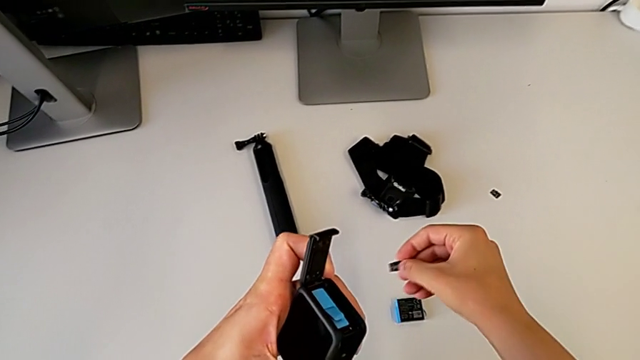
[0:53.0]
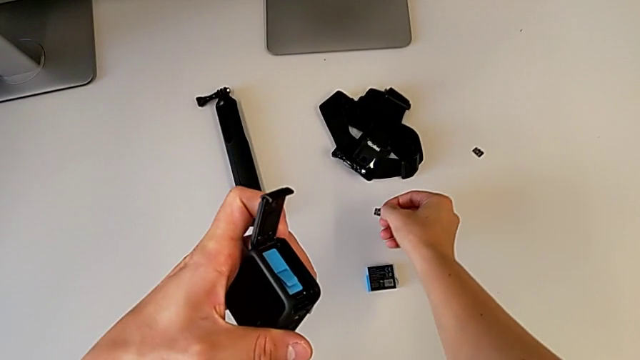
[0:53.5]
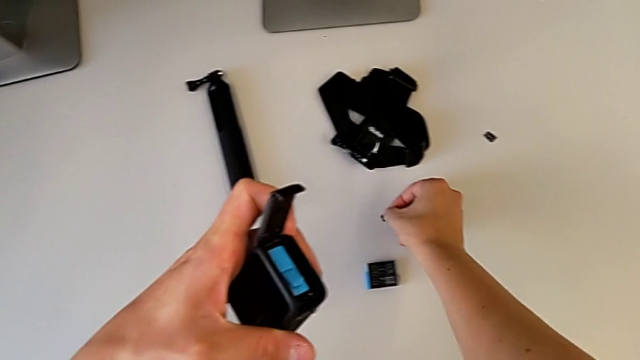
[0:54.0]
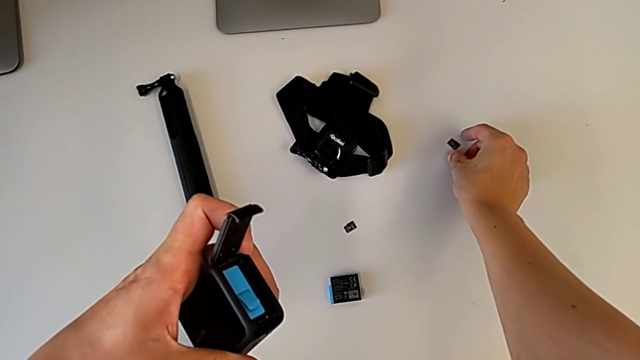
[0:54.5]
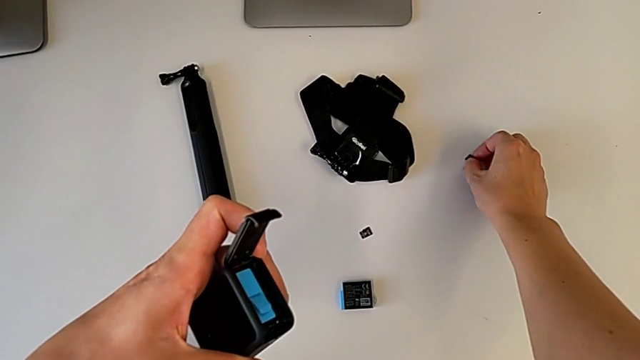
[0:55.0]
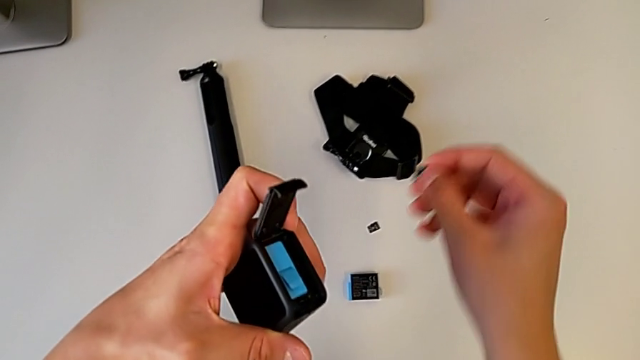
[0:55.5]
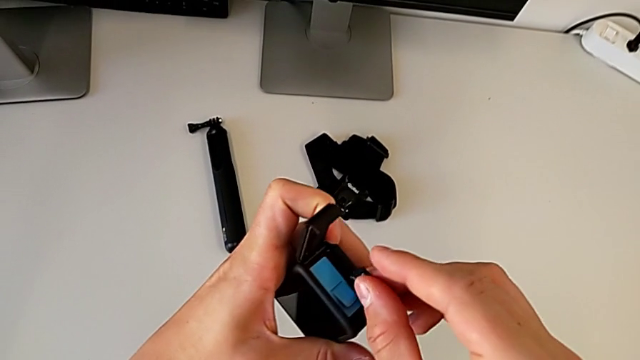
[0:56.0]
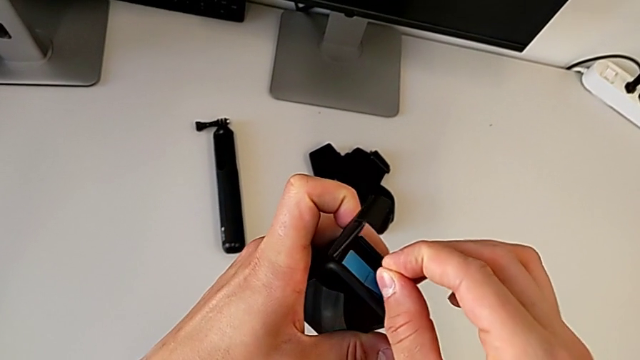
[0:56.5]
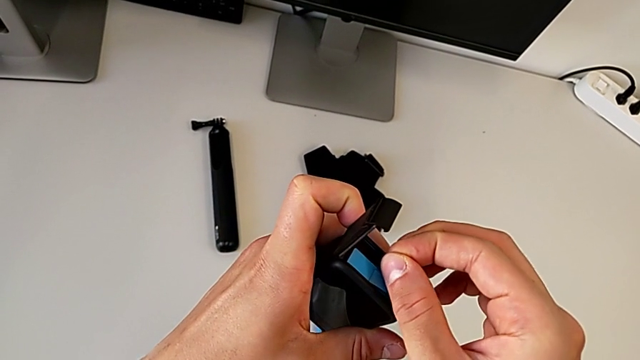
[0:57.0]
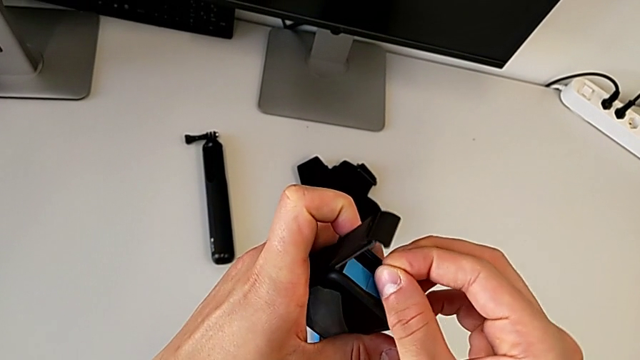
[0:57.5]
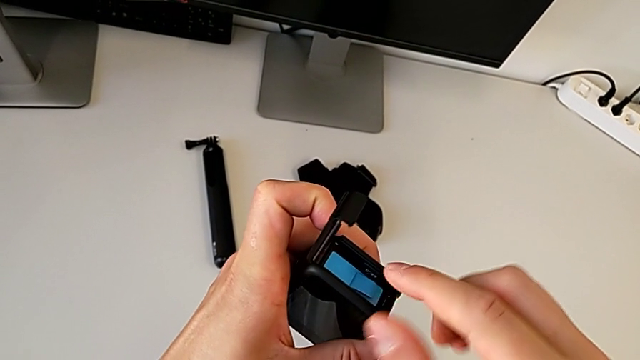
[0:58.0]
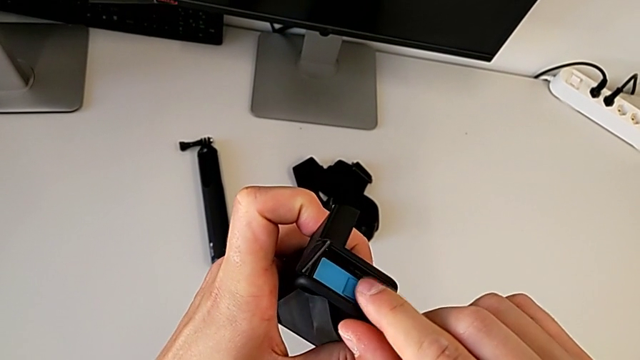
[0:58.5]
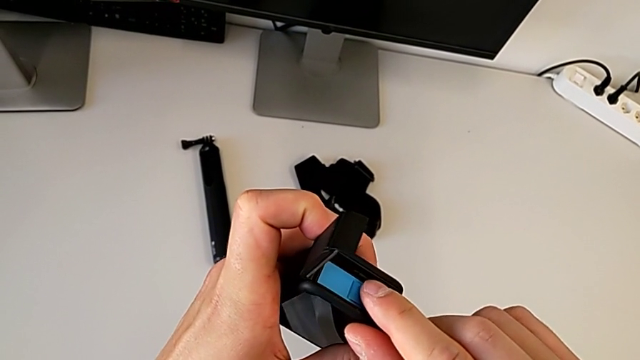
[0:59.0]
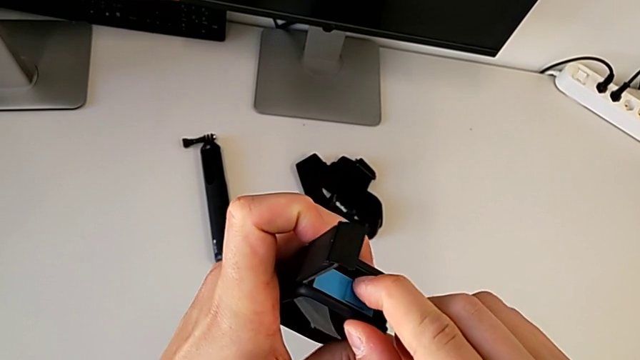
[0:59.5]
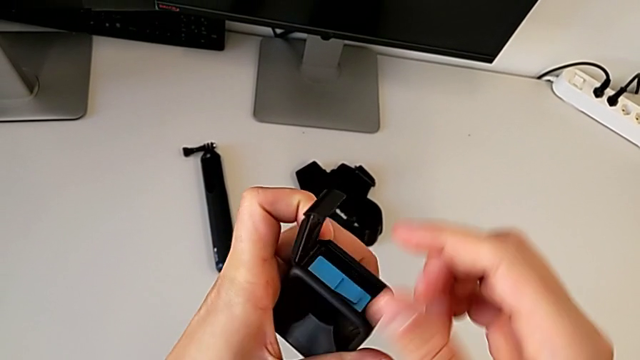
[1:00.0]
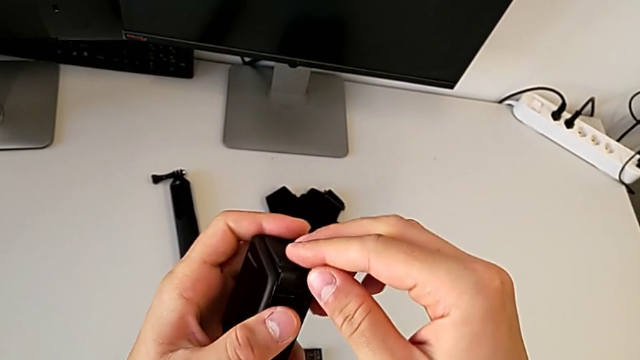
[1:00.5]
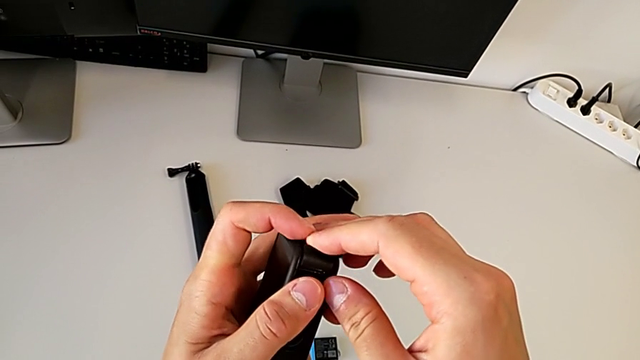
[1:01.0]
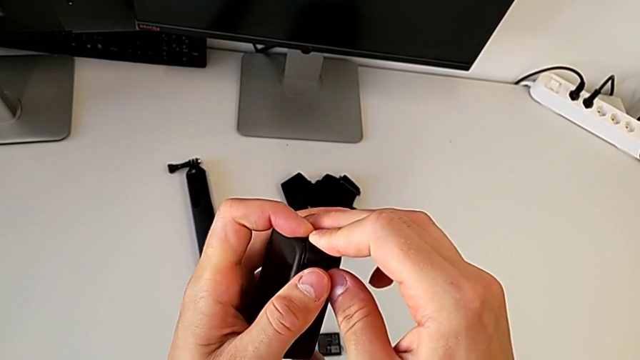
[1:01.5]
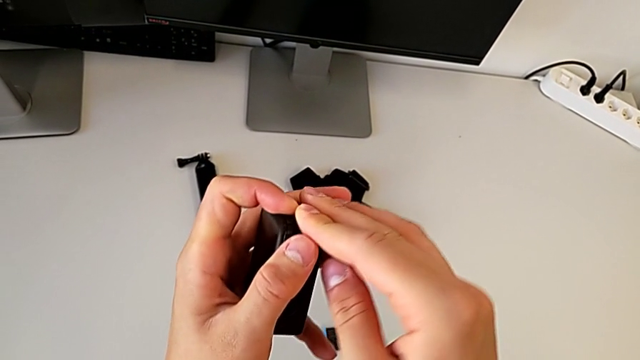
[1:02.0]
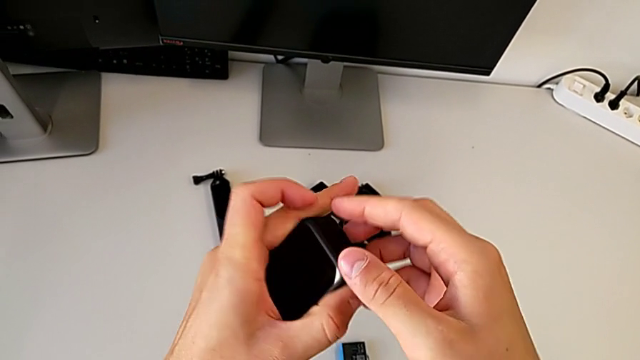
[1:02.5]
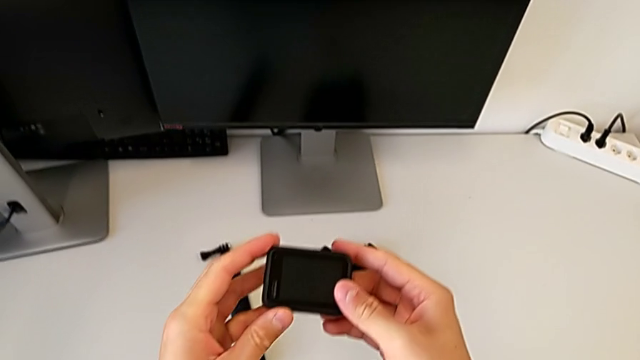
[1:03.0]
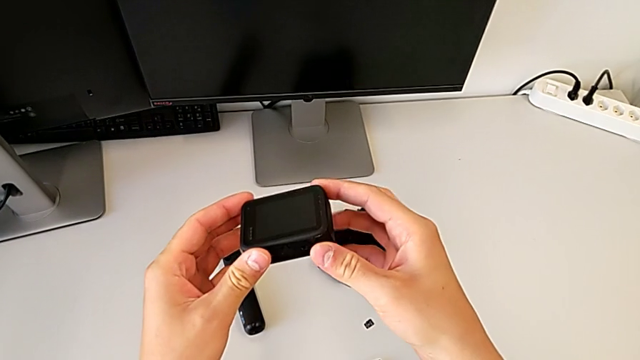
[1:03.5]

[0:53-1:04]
The camera wearer is exchanging the SD card. They place the SD card, grab the new SD card, insert it, close the battery door and rotate the GoPro.

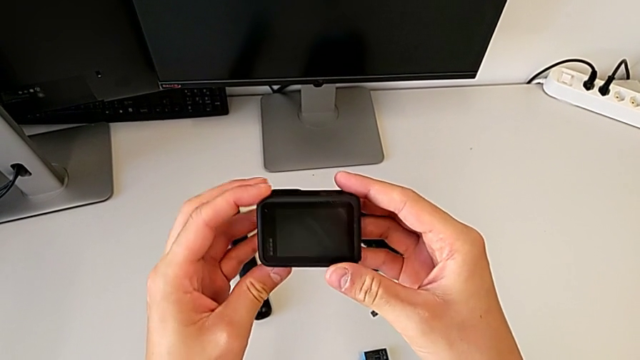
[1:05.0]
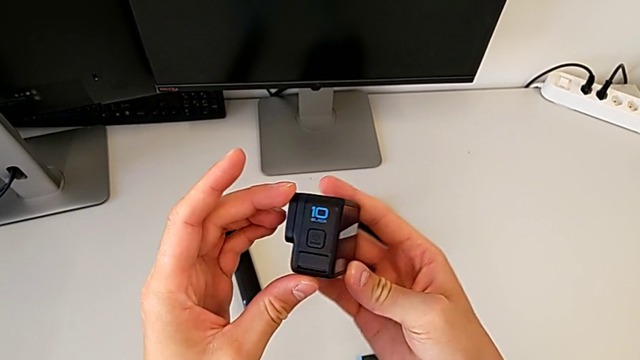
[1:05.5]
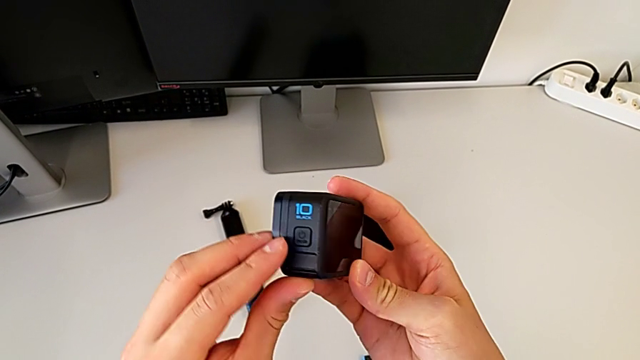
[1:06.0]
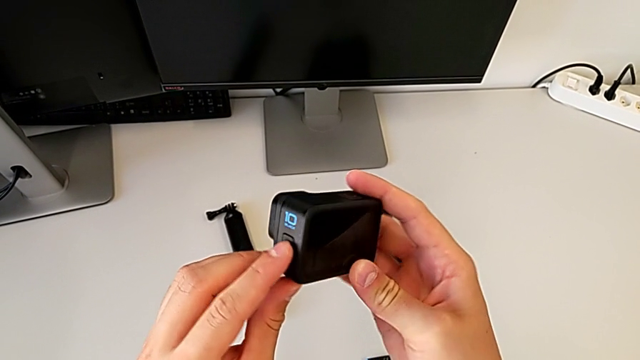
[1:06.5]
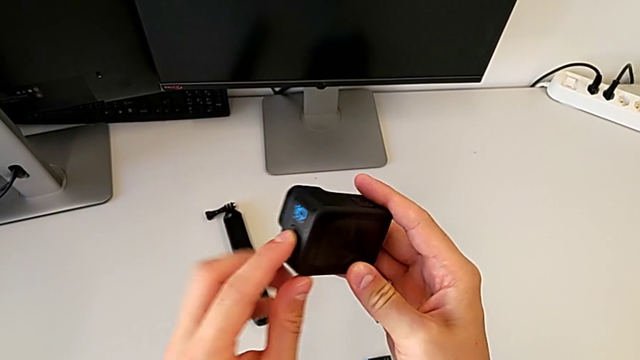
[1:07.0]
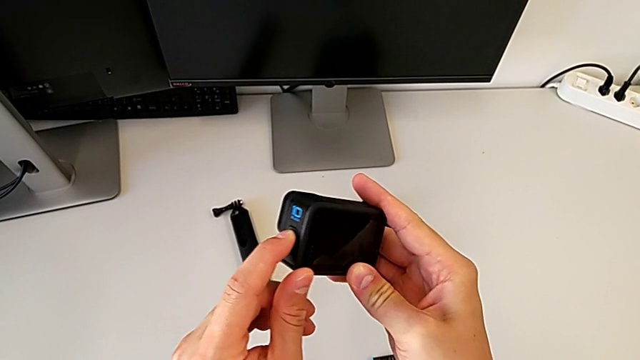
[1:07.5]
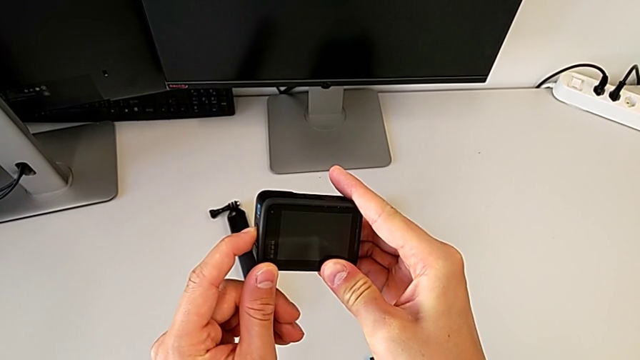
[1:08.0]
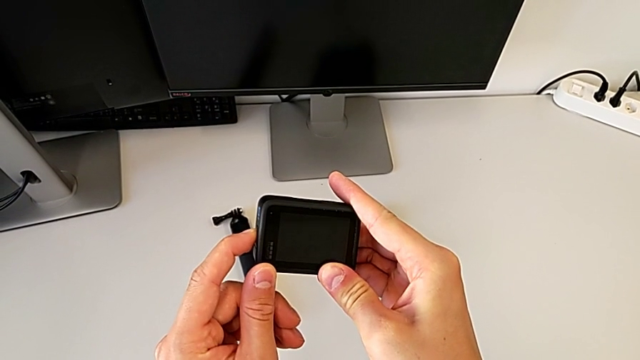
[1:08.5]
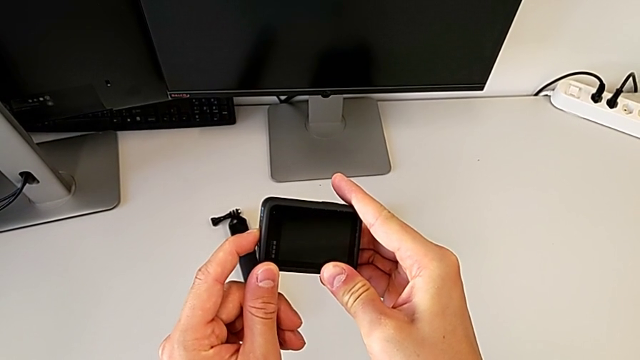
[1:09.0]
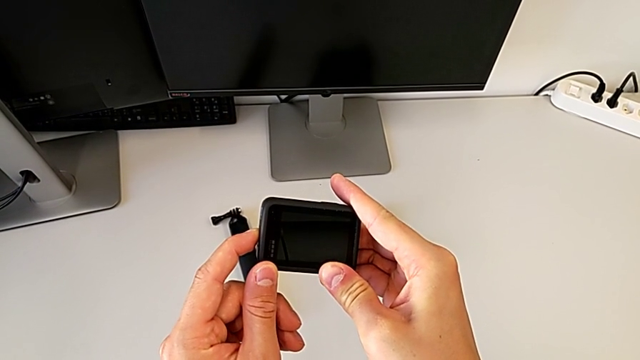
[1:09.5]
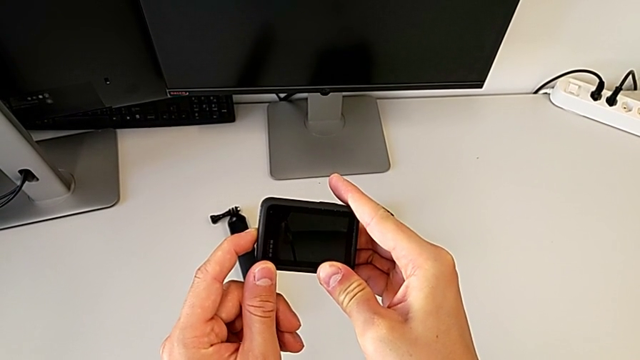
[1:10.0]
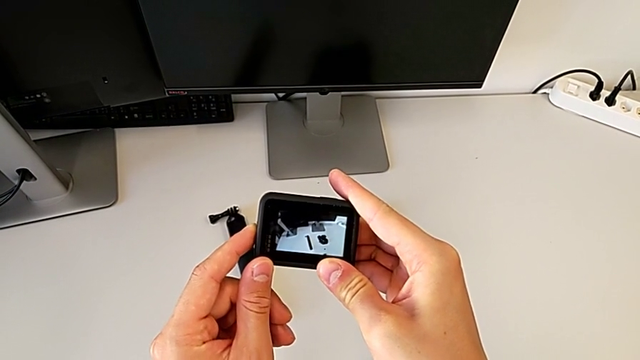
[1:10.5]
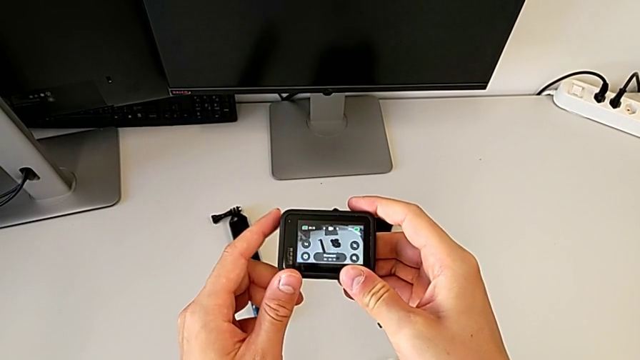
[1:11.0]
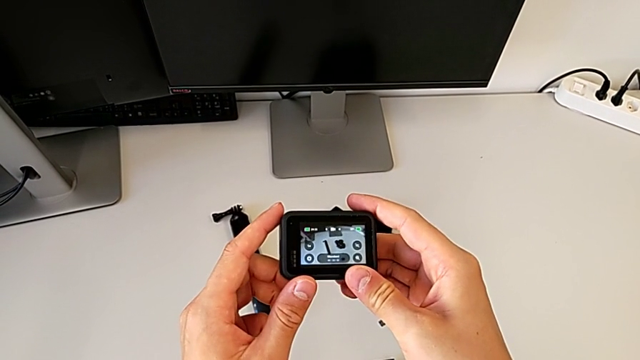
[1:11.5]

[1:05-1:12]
The camera wearer turns on the GoPro. They inspect the GoPro, press the left button and turn on the GoPro.

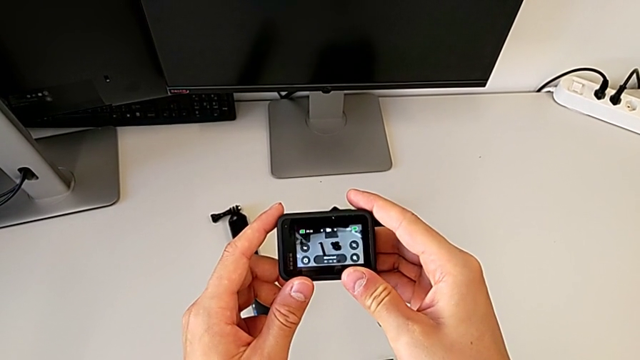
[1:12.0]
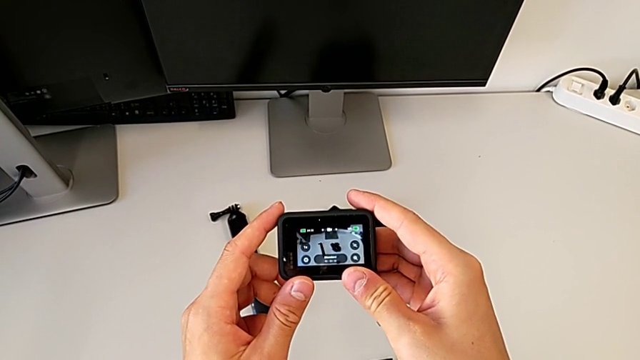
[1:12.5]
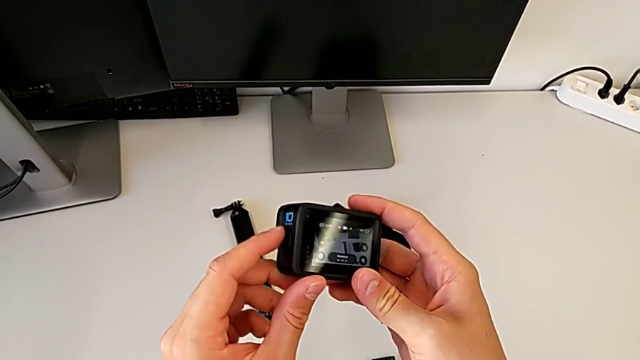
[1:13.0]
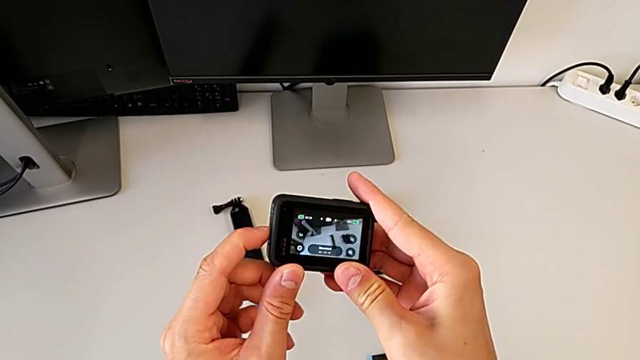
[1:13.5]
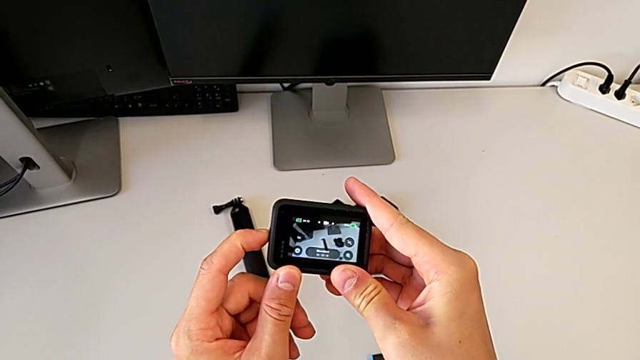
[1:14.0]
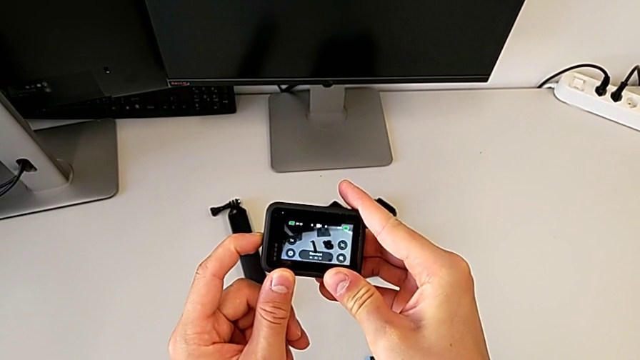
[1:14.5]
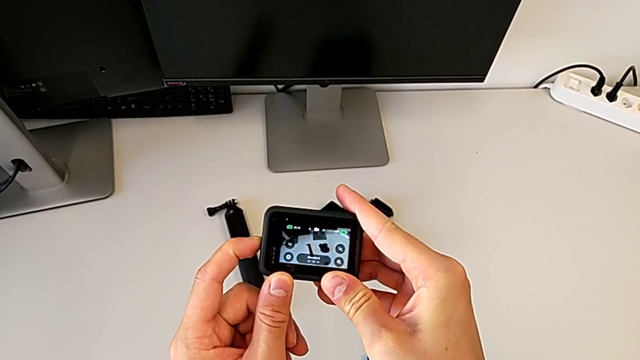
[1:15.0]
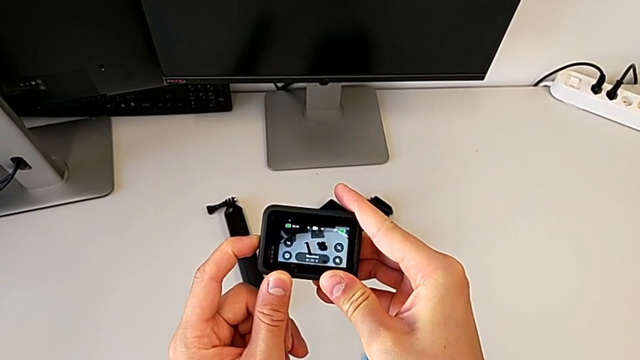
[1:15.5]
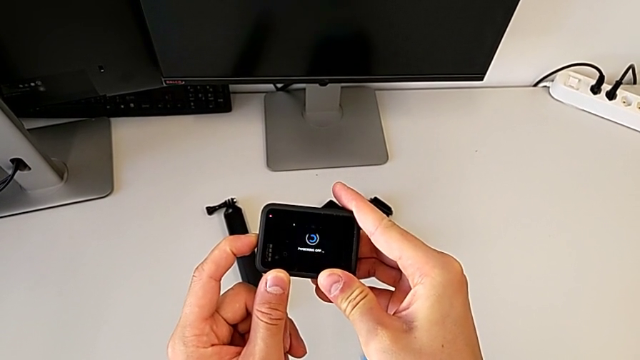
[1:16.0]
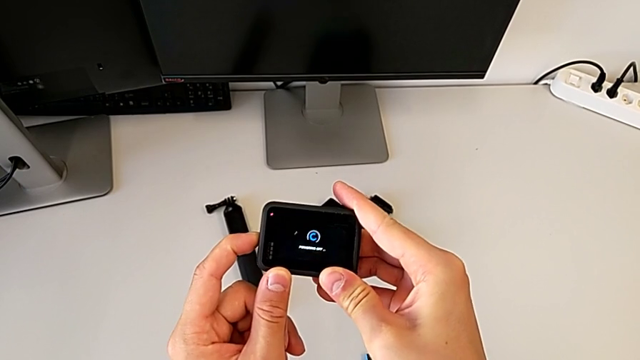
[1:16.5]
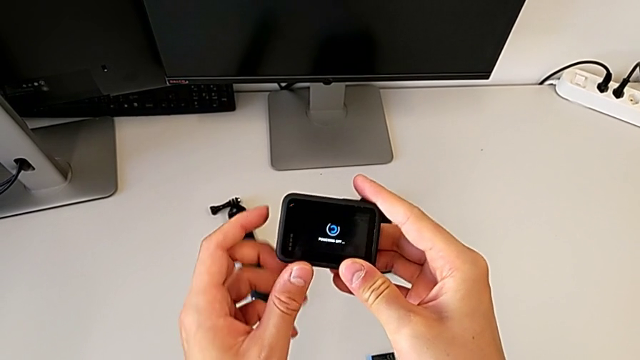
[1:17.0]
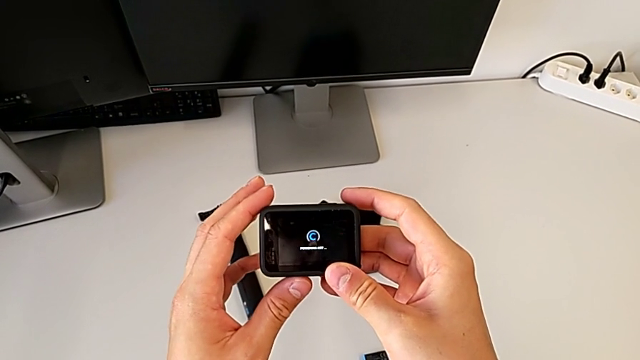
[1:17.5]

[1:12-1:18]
The camera wearer is turning off the GoPro. They press the left button.
